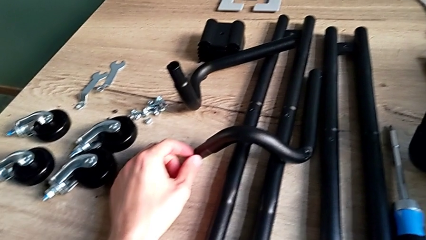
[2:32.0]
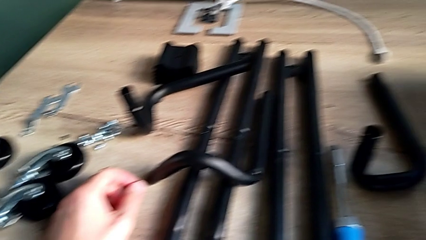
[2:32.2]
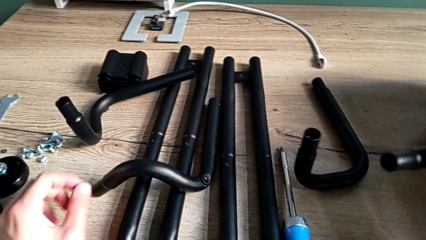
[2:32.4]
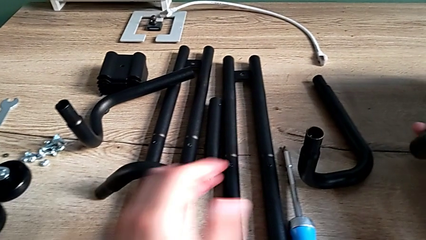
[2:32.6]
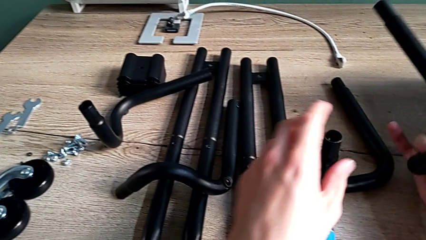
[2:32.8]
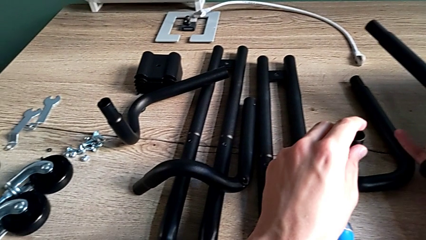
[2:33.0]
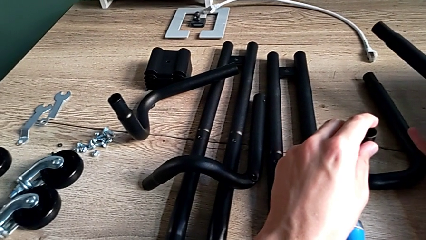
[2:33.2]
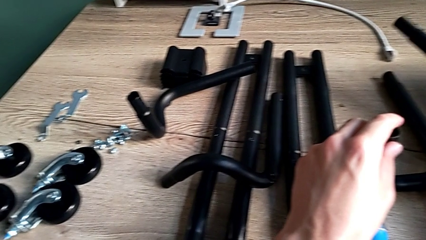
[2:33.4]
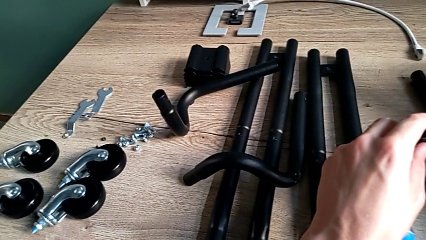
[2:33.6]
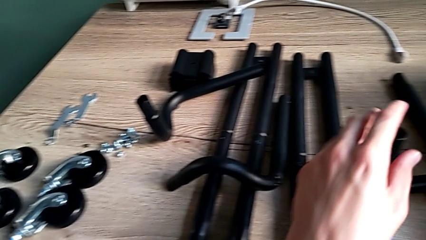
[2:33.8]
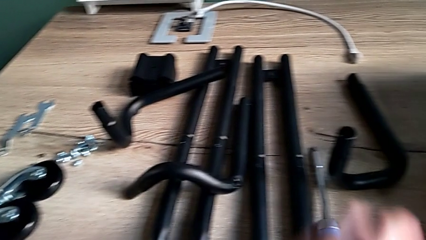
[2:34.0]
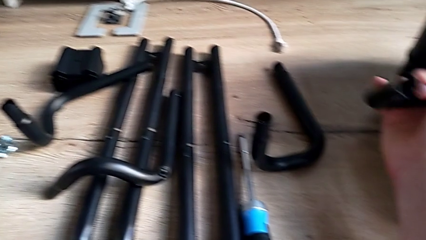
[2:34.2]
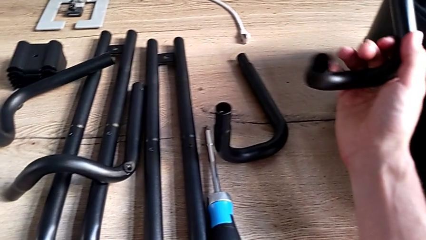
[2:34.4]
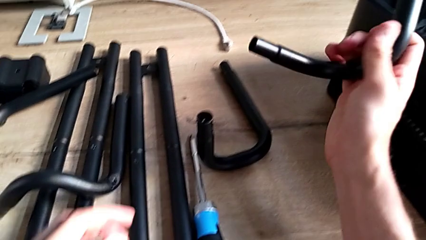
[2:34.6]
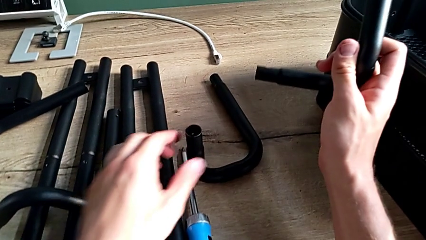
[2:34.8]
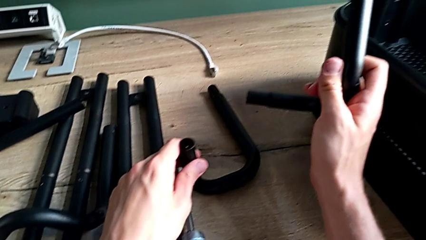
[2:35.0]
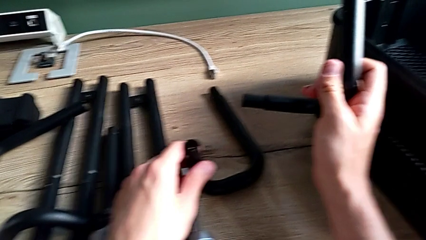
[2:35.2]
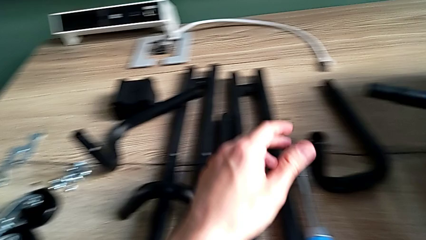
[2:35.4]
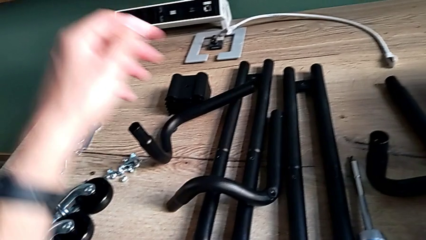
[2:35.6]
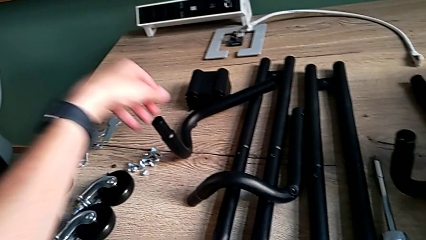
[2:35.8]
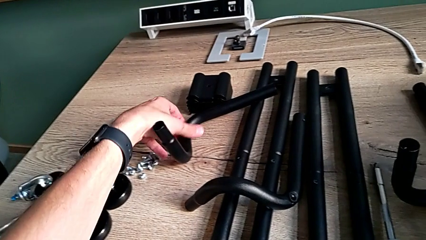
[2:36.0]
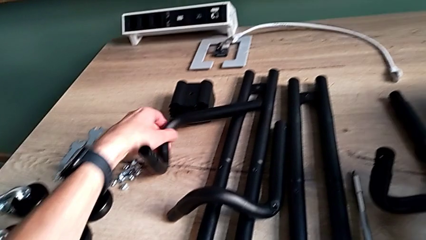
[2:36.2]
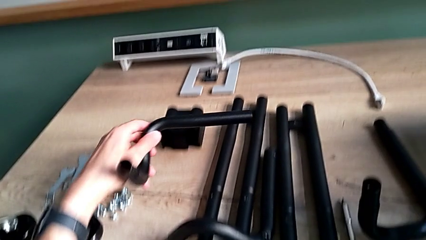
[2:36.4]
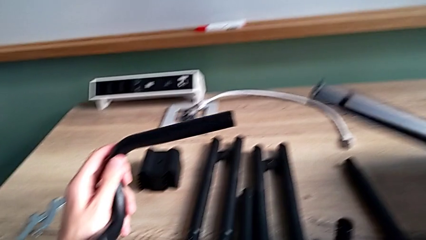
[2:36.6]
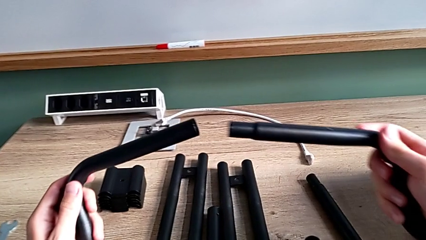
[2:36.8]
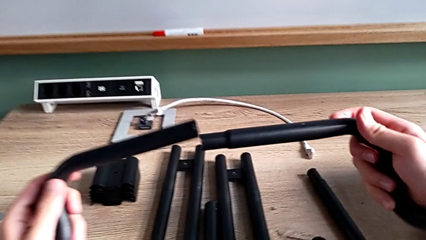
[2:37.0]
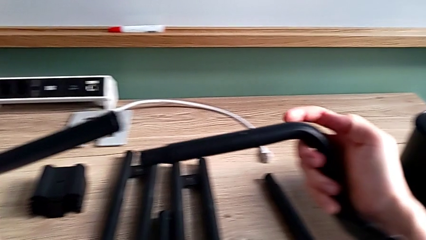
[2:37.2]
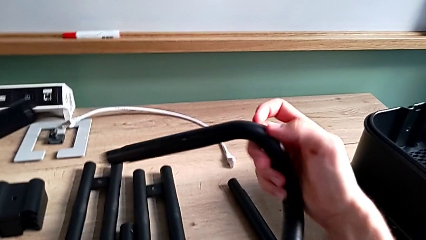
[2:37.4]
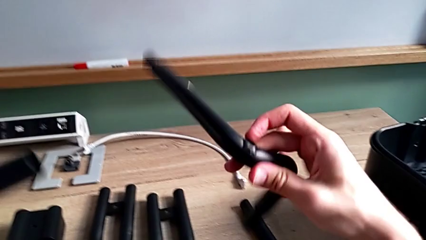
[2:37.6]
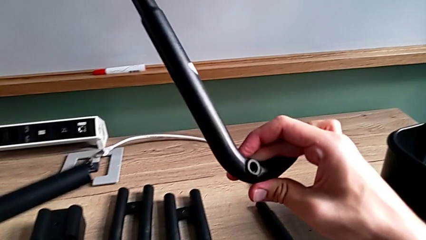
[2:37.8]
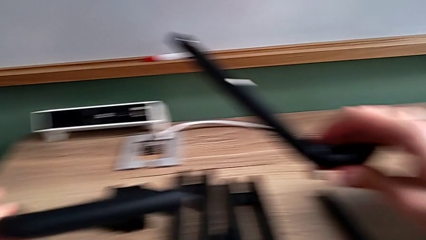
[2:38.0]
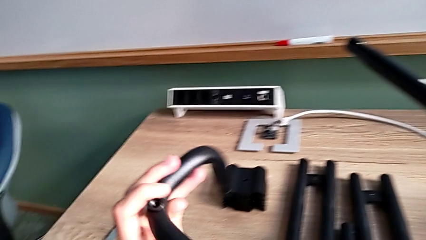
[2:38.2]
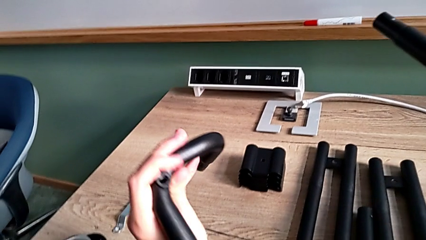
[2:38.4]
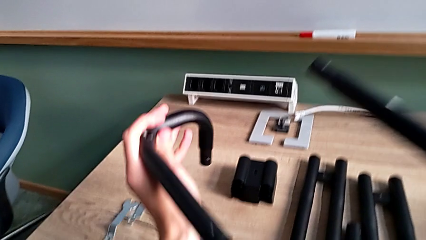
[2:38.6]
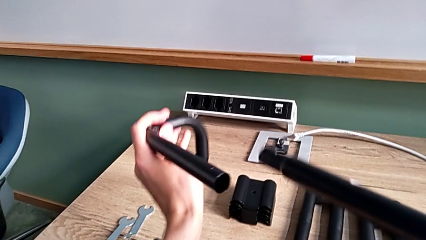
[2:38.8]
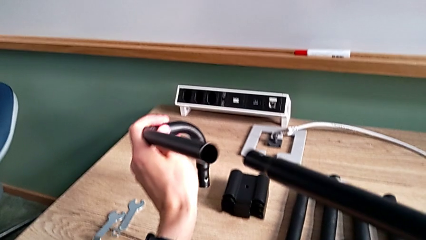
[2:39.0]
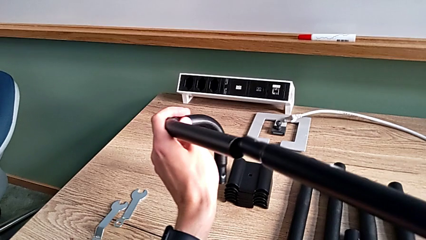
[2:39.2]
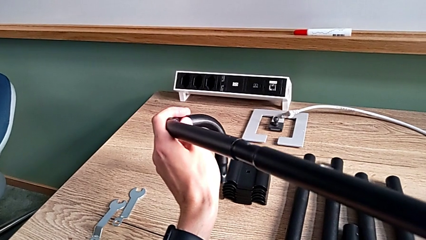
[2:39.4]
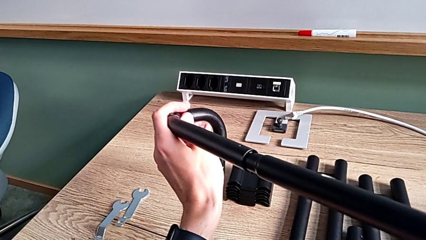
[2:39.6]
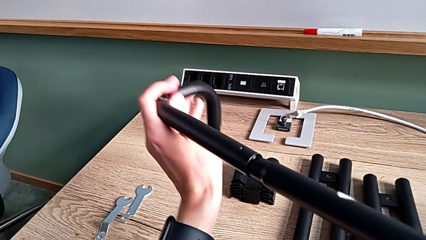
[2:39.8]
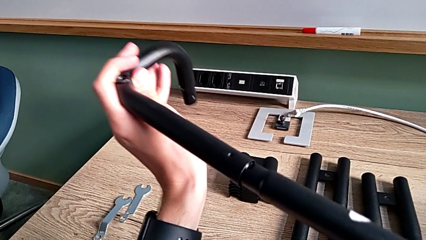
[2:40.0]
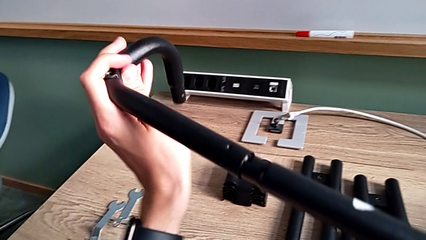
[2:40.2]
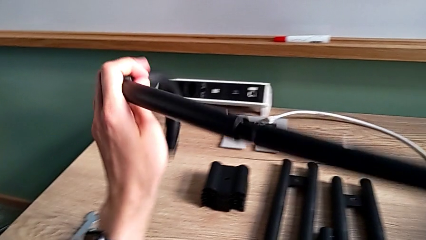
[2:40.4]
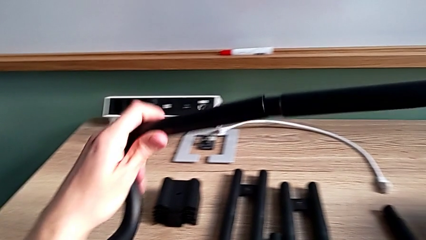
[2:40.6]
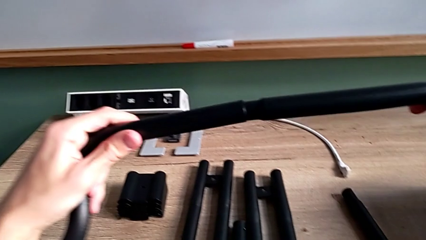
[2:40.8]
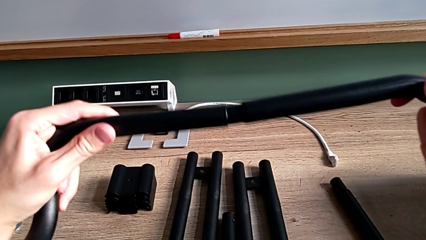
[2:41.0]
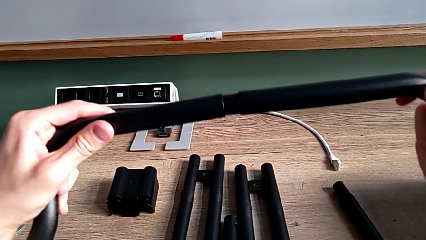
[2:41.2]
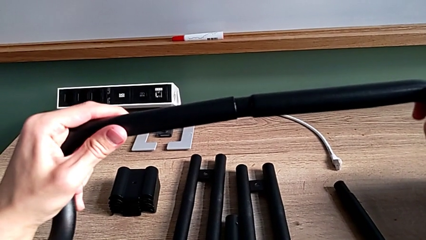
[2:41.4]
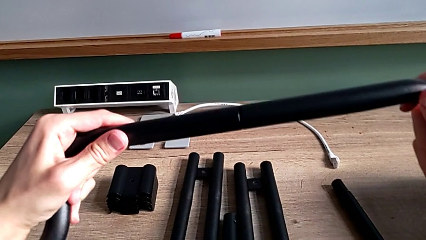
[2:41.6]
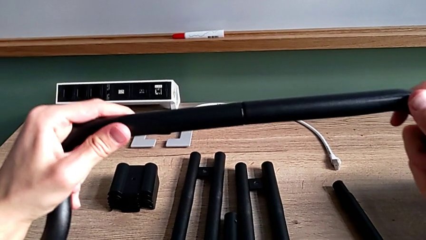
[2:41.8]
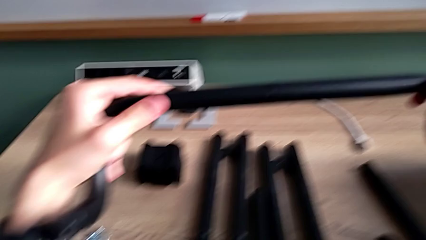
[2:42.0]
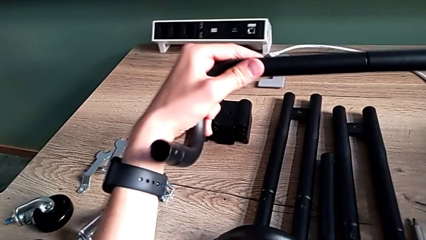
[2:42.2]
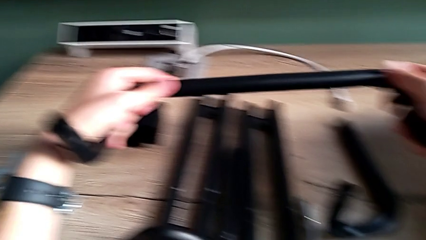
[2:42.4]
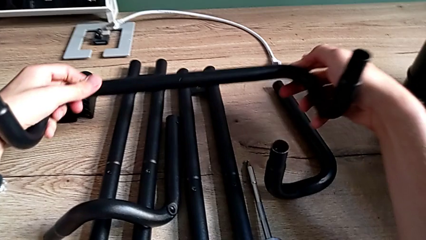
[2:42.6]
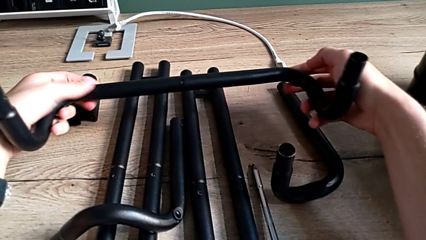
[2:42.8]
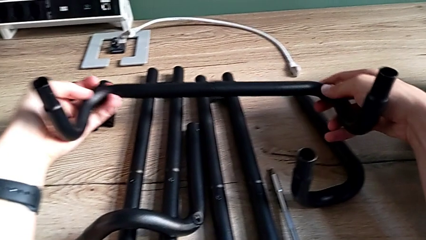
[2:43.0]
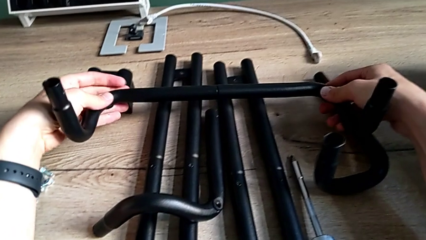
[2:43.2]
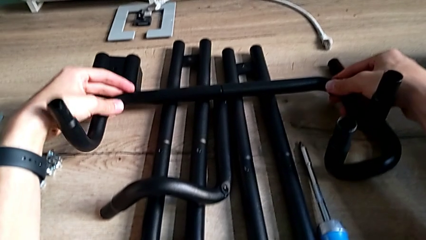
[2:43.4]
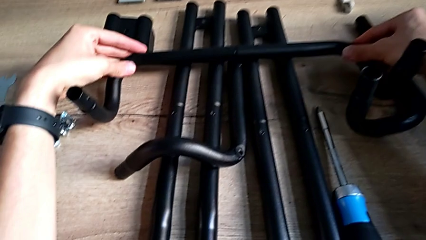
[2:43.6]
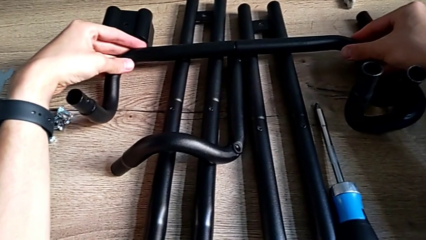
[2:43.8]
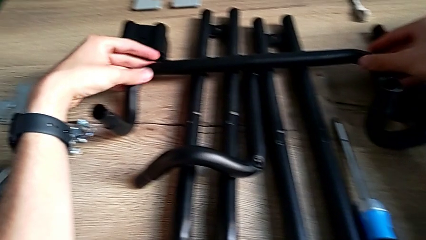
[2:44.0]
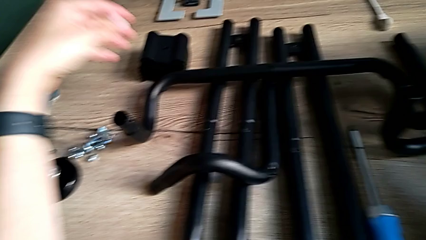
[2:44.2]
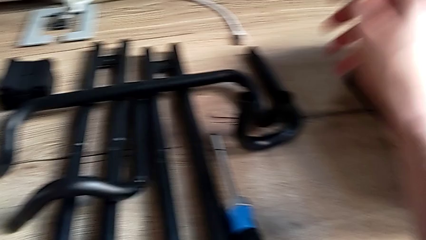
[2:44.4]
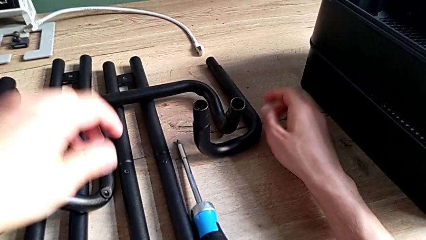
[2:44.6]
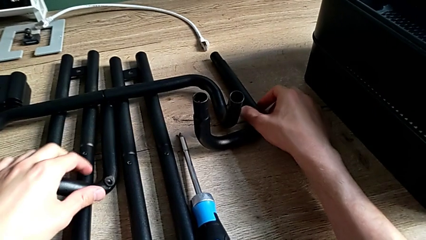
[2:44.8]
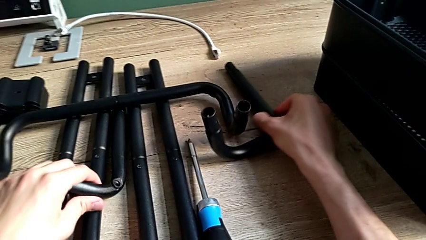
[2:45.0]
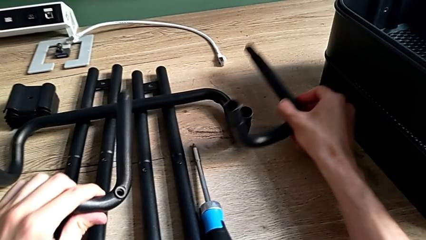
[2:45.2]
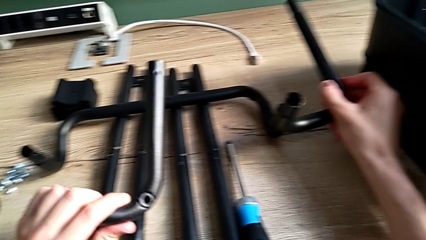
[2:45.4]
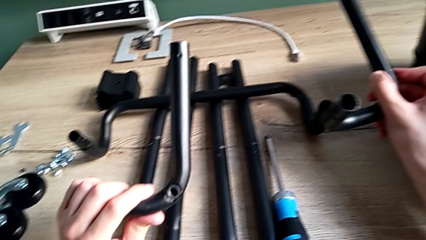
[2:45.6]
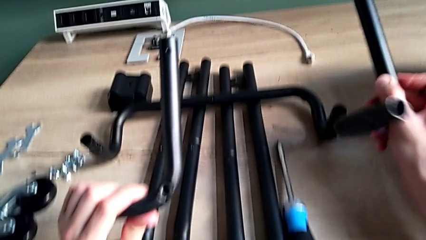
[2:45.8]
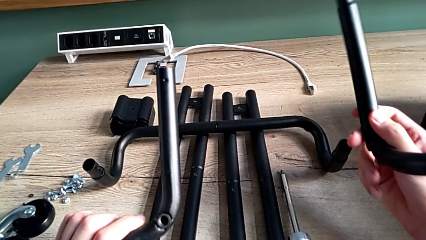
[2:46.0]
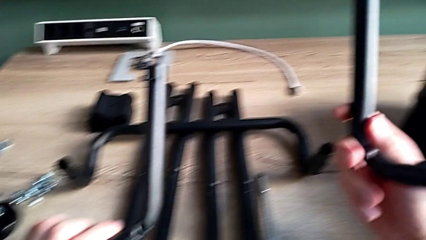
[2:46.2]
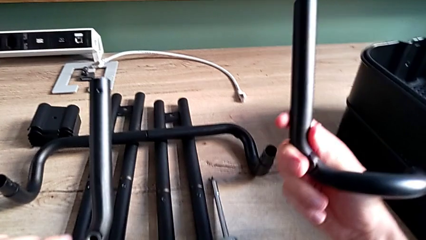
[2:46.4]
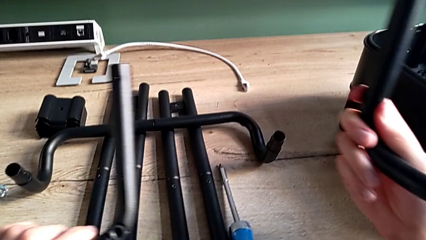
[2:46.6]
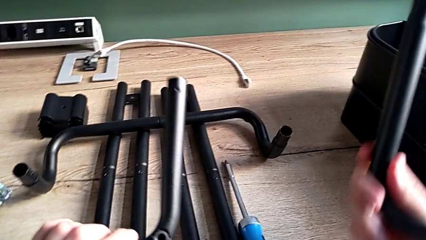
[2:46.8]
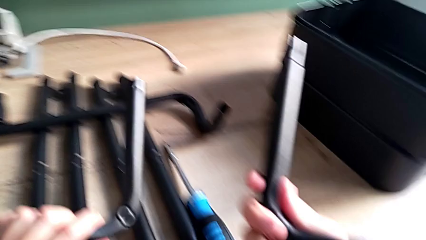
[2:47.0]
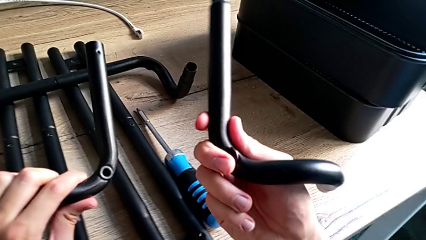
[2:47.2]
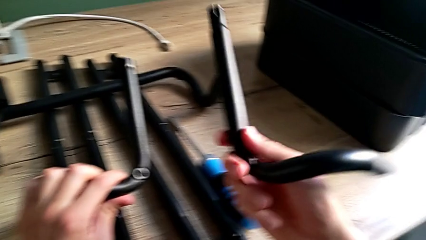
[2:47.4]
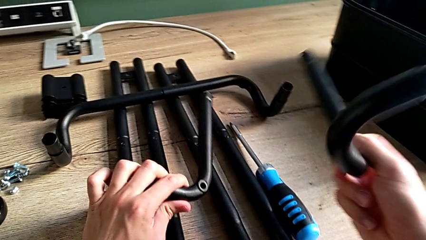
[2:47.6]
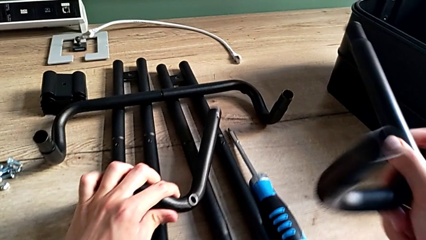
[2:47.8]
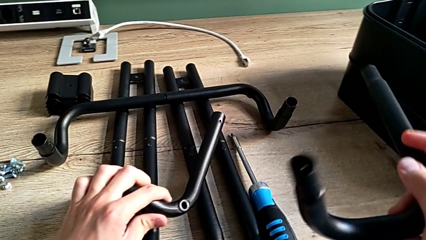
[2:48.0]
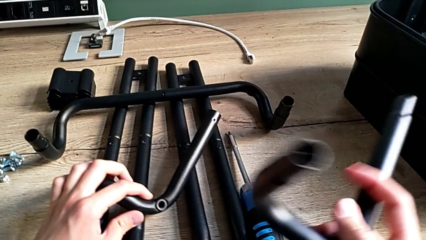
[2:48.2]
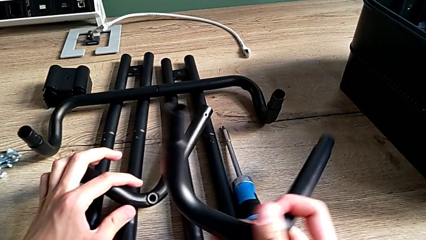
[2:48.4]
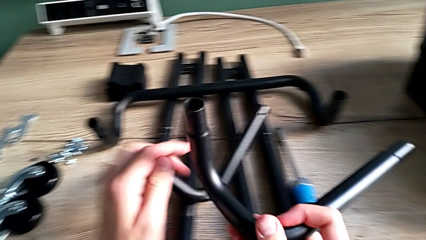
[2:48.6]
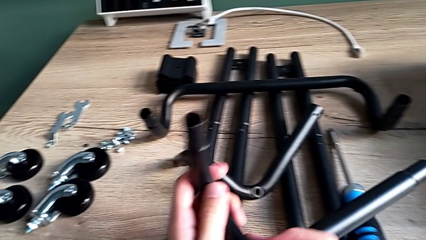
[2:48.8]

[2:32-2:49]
The camera wearer is assembling the base frame. They approach the large leg, grab it, approach the large leg, grab it, grab the little leg, assemble the large leg, place the first leg, approach the large leg, grab the little leg, grab the large leg, inspect it and place the little leg.
